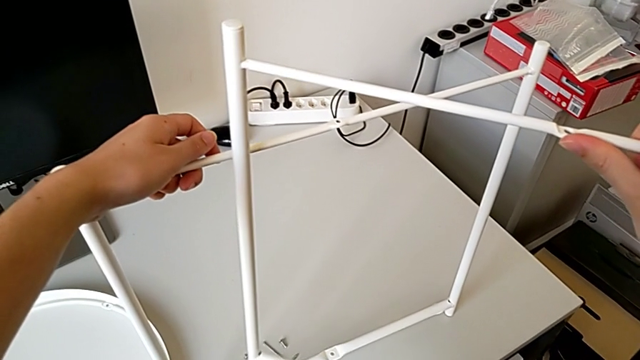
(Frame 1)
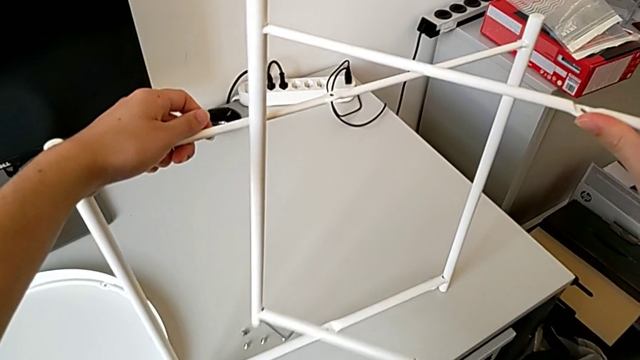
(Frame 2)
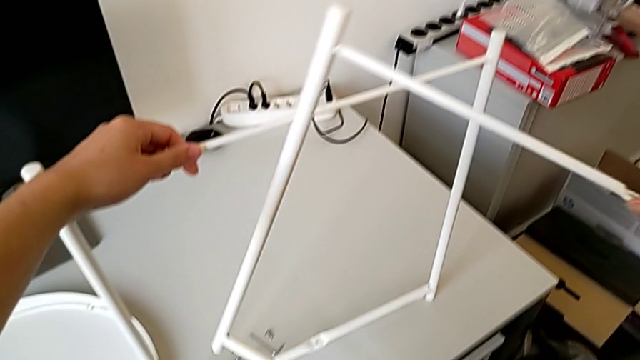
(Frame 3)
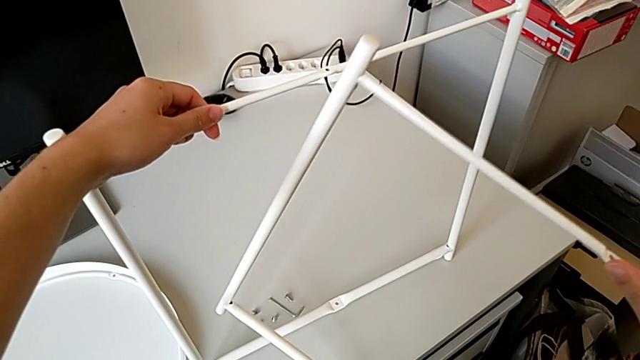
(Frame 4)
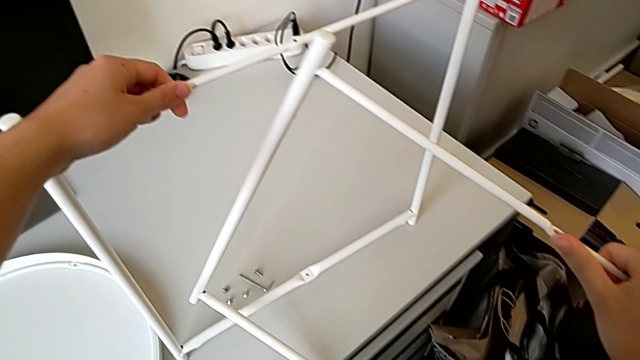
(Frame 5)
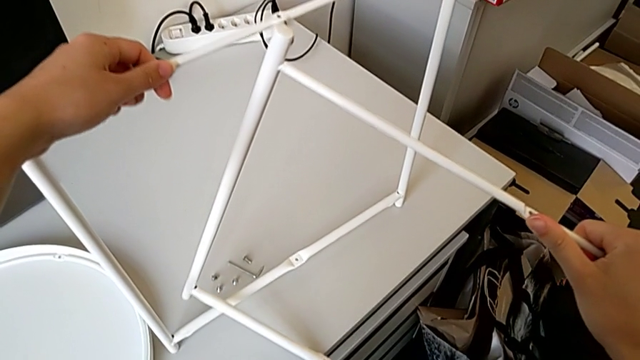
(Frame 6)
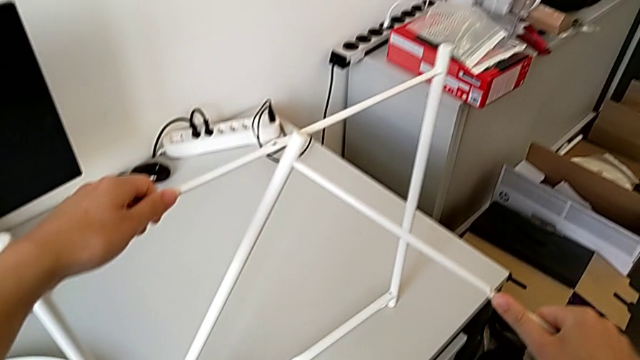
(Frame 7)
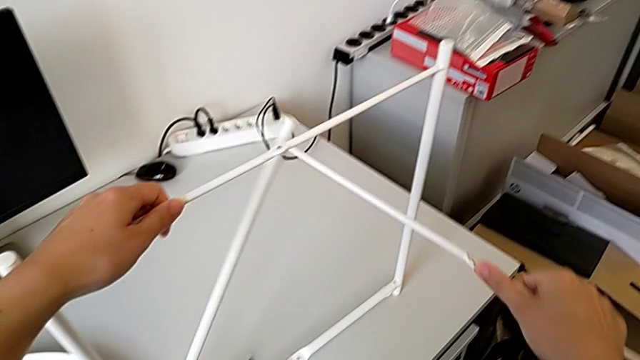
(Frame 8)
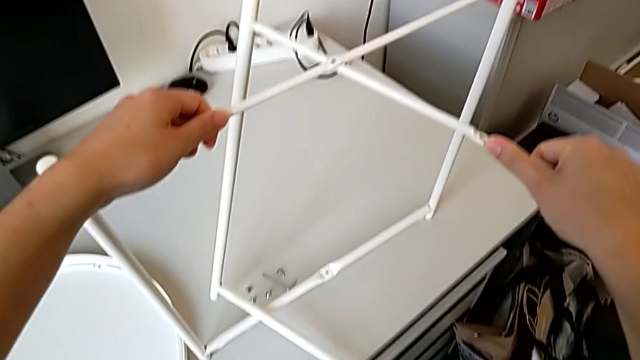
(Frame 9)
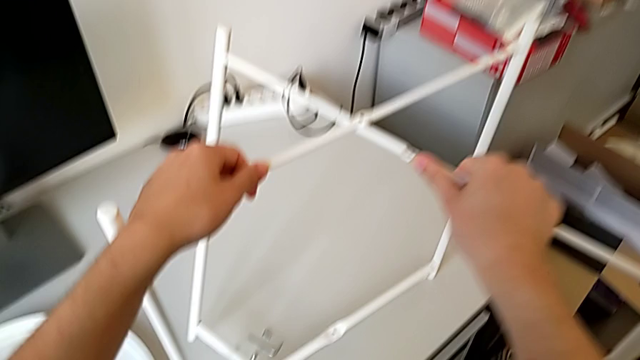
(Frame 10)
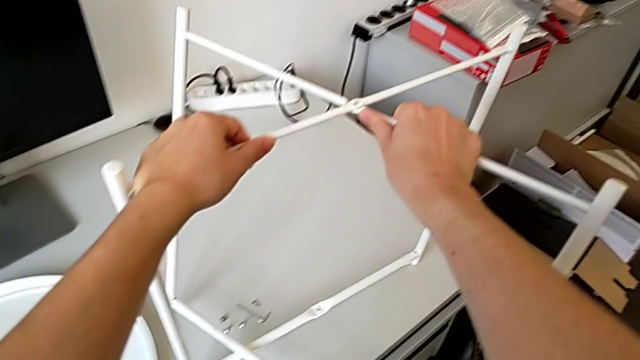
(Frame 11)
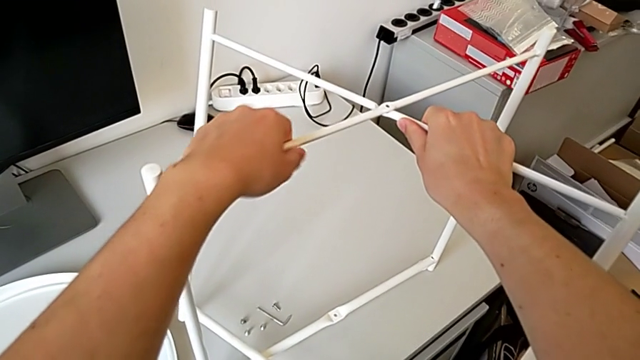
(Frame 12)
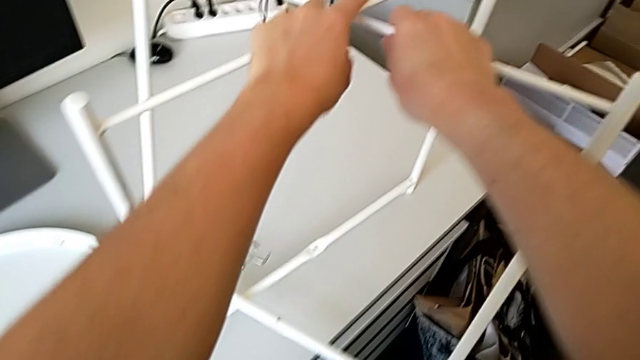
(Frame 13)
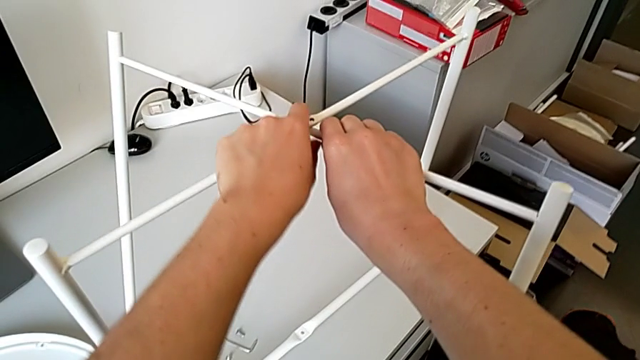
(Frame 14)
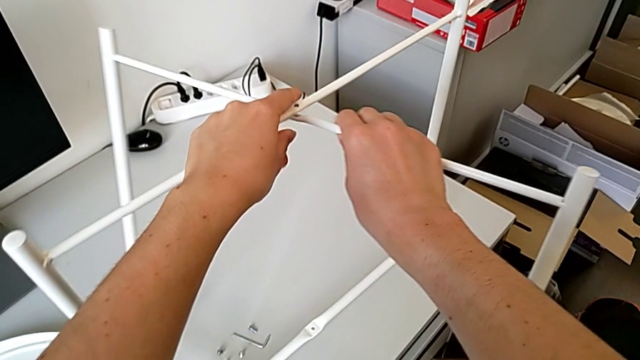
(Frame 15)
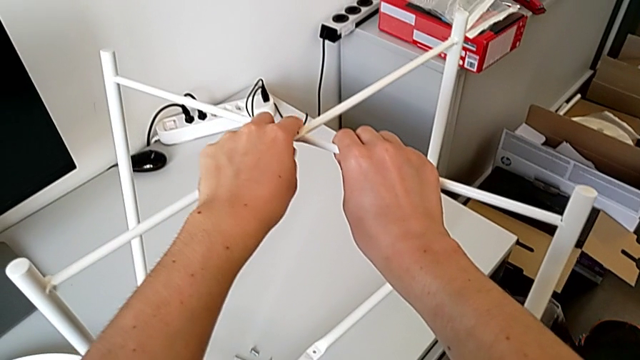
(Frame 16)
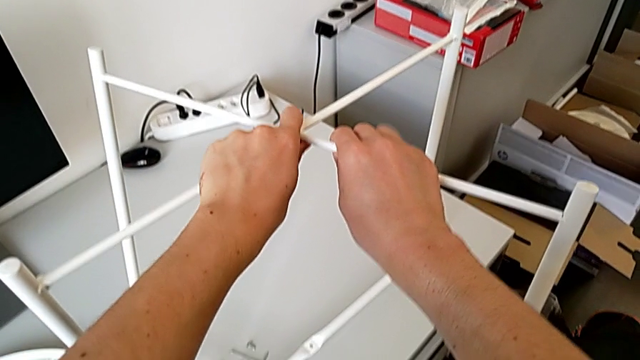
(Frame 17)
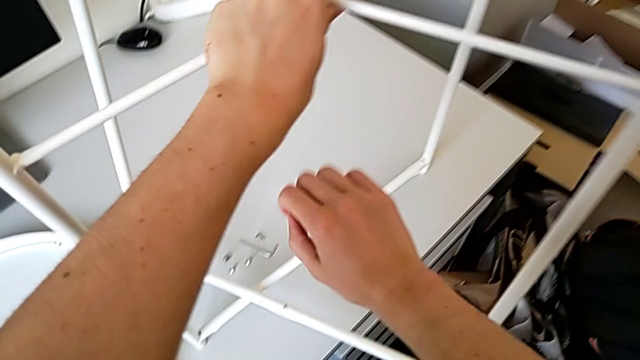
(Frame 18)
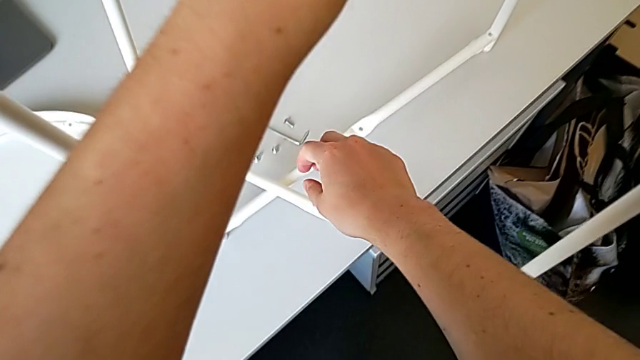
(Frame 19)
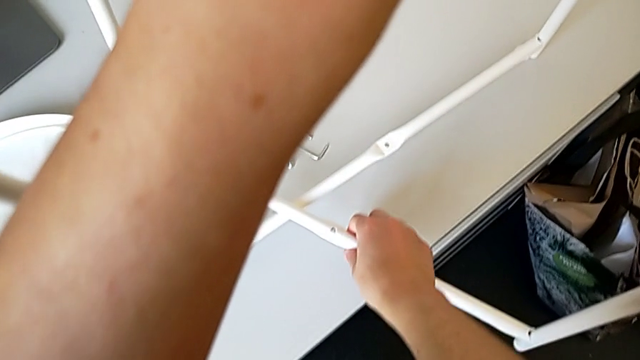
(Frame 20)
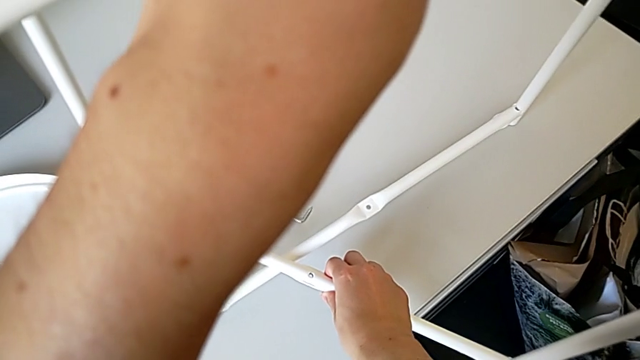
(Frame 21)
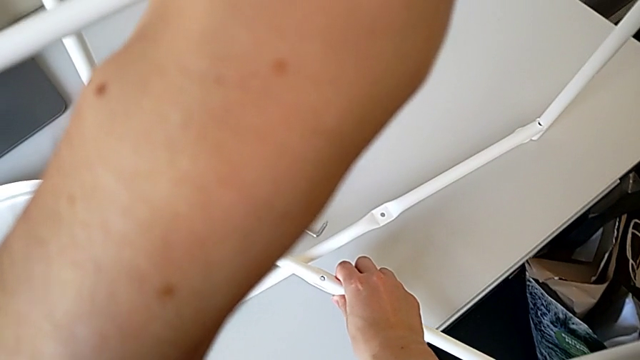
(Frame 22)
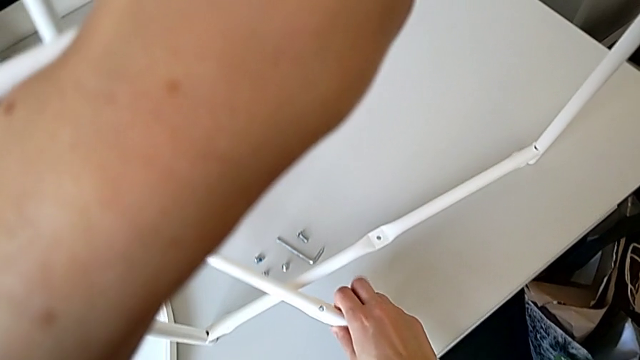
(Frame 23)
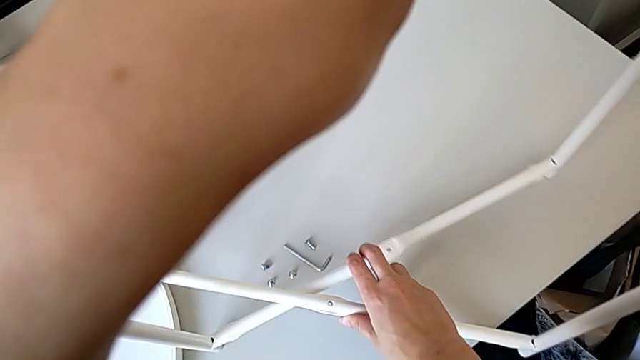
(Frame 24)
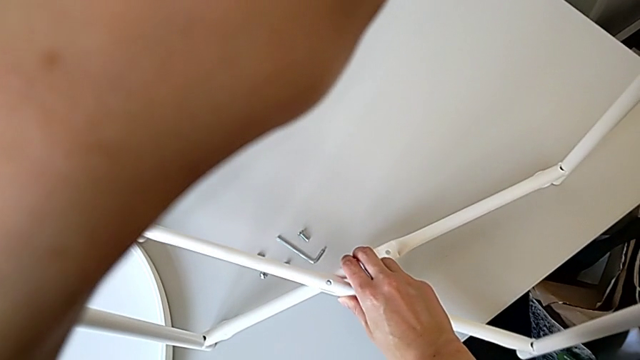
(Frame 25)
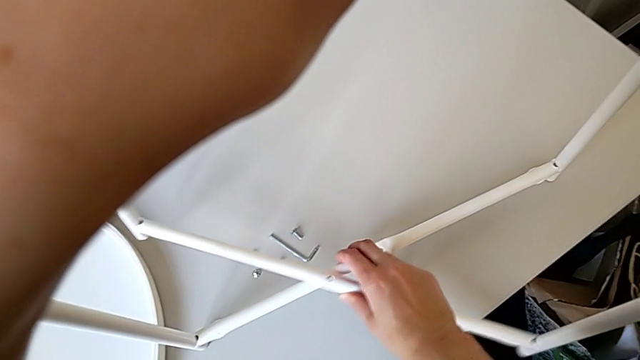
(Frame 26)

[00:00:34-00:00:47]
The camera wearer is assembling the furniture legs. They approach the leg and align it.

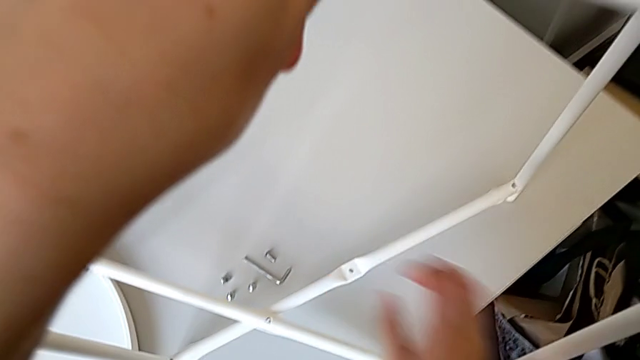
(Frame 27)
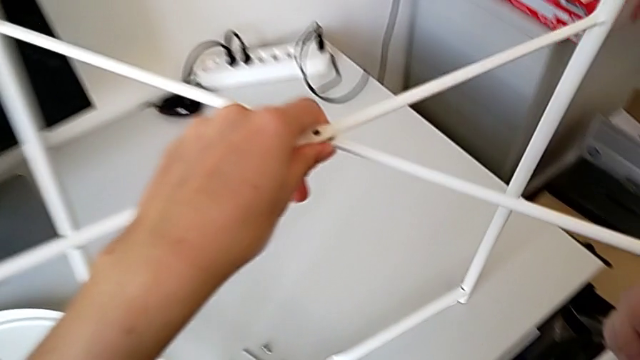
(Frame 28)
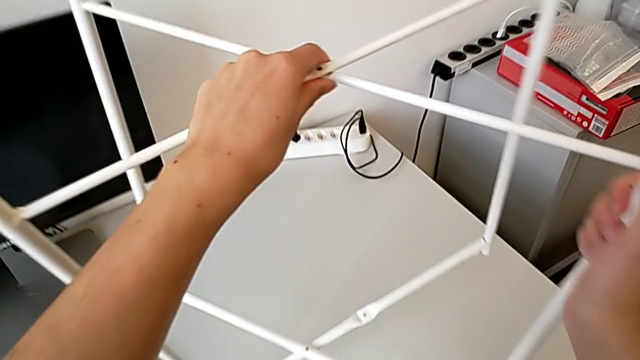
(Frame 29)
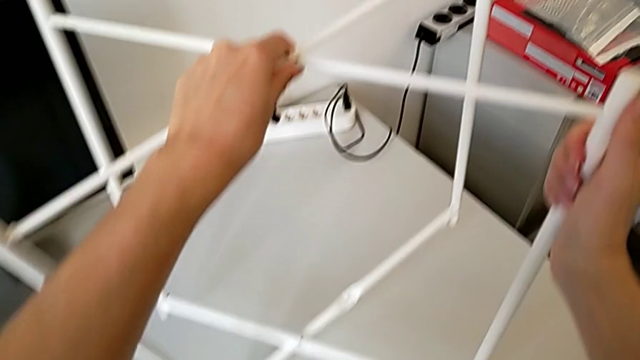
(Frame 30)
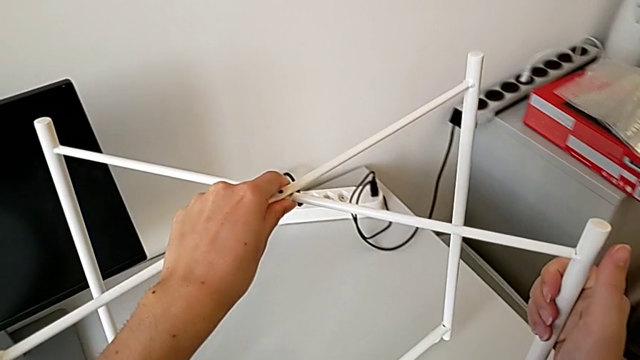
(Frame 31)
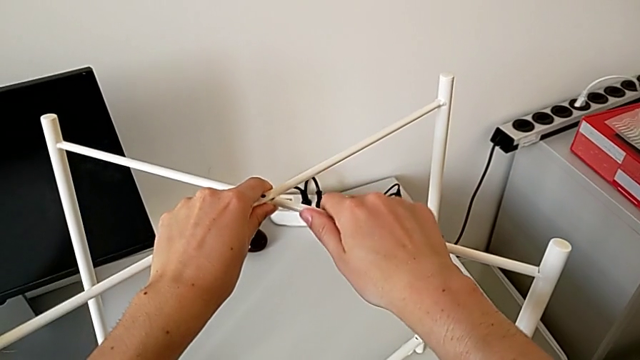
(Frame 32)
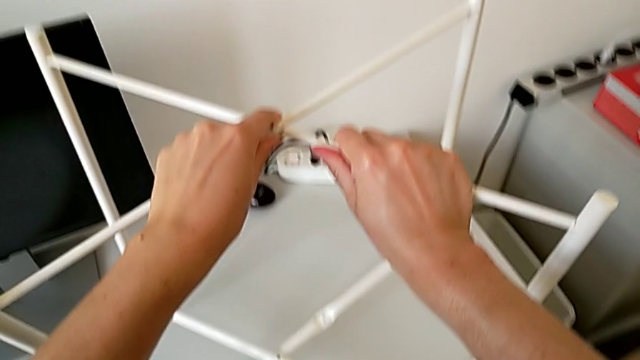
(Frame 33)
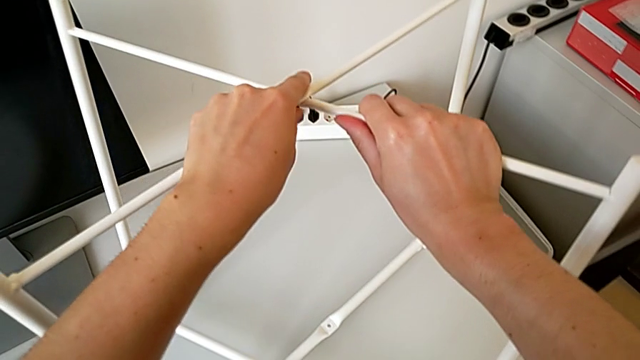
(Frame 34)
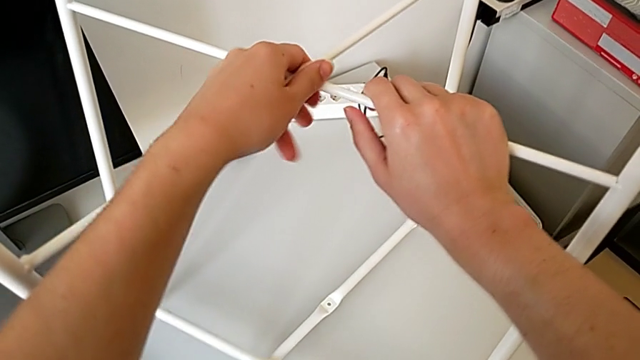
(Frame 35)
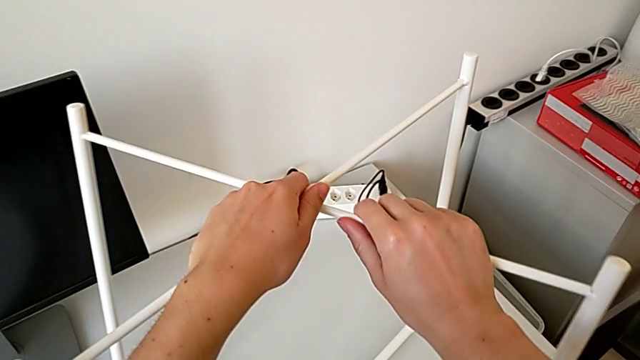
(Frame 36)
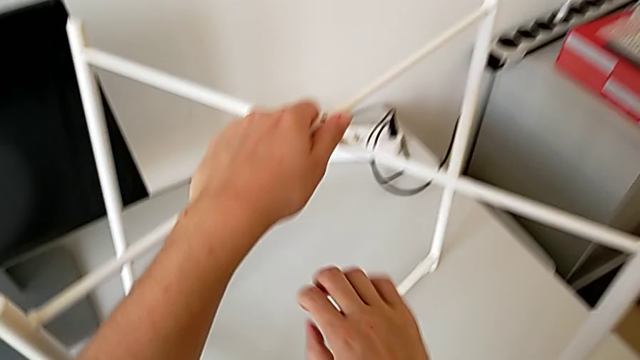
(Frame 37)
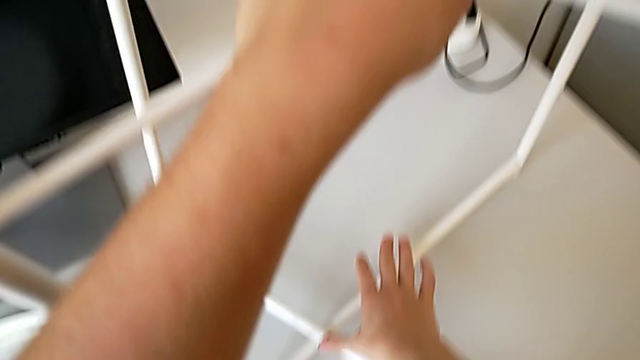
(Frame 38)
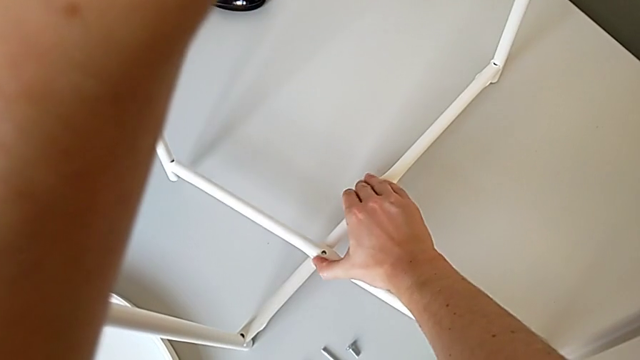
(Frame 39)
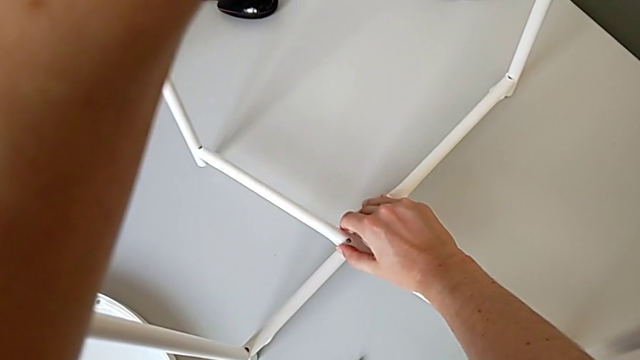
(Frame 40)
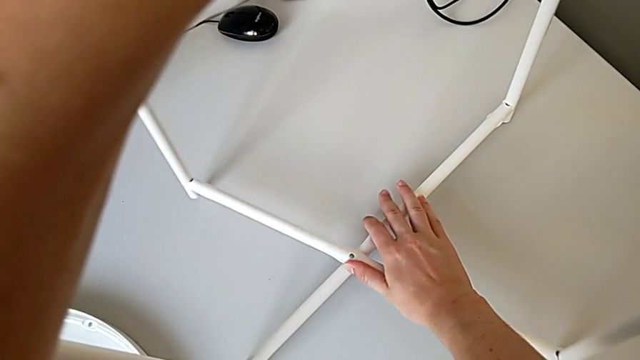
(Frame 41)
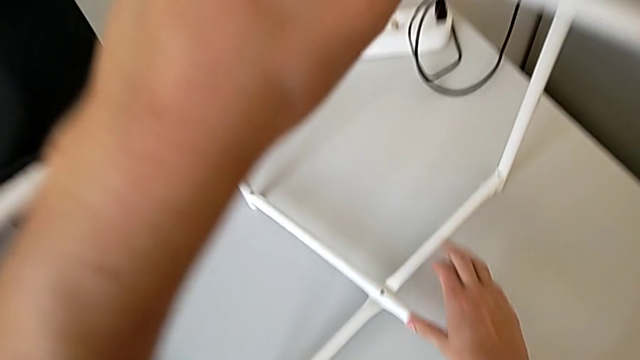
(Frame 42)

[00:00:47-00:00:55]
The camera wearer is assembling the furniture legs. They slide the leg and begin to align it.
